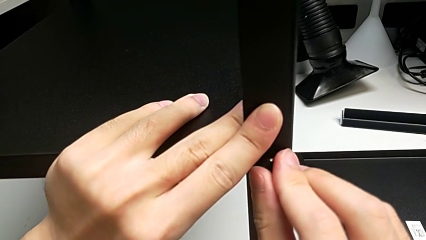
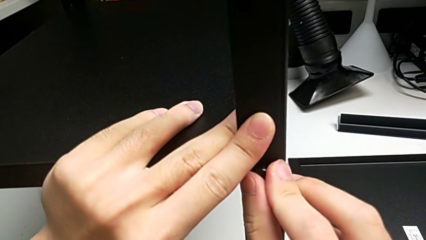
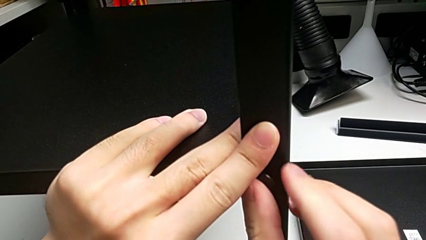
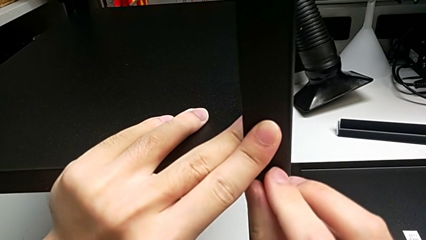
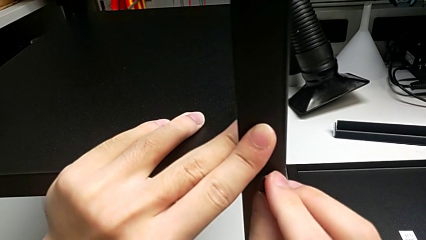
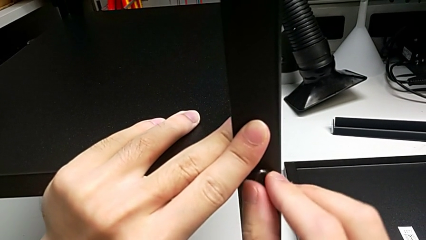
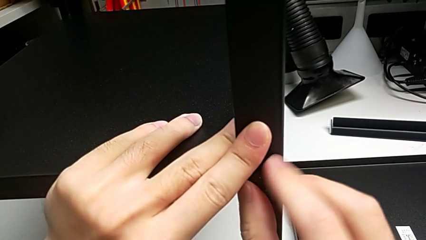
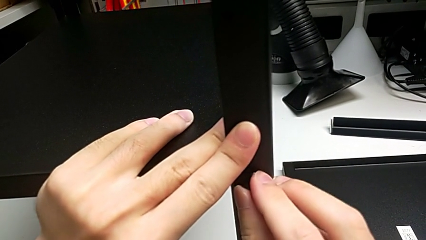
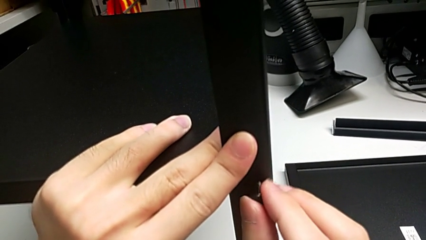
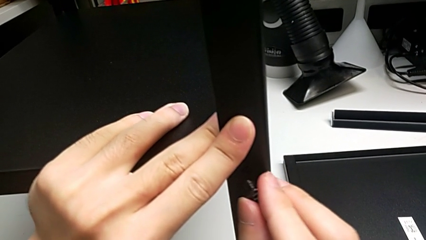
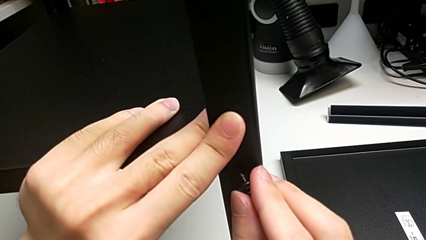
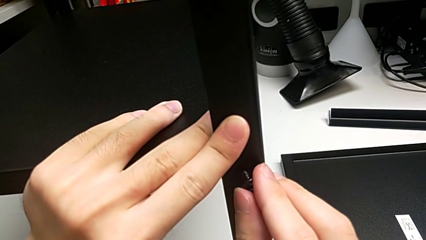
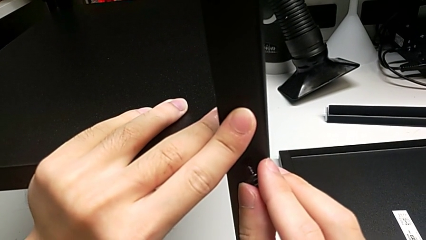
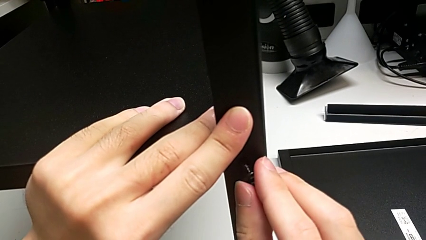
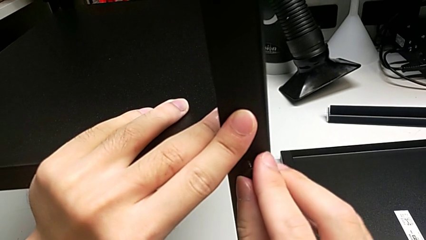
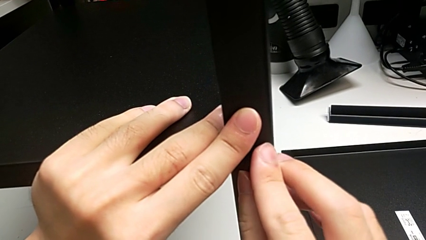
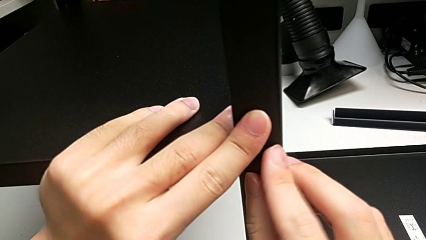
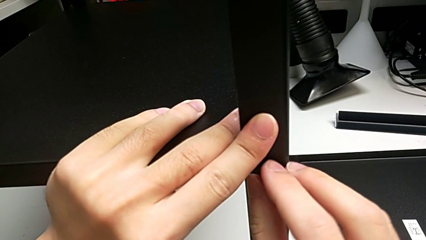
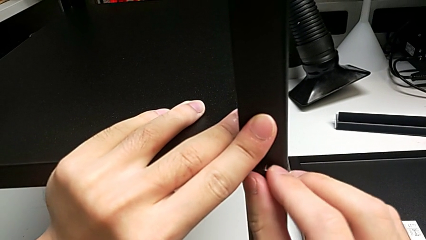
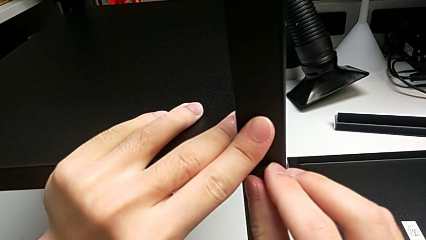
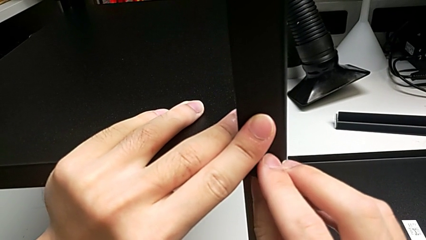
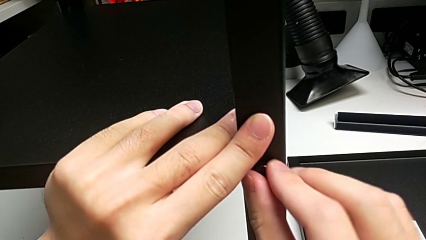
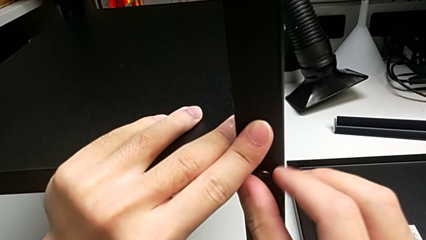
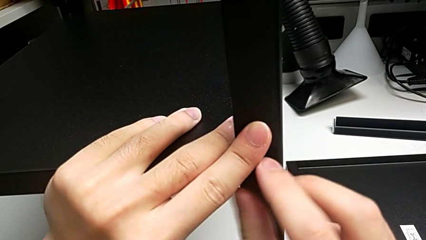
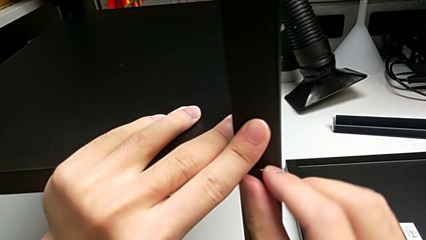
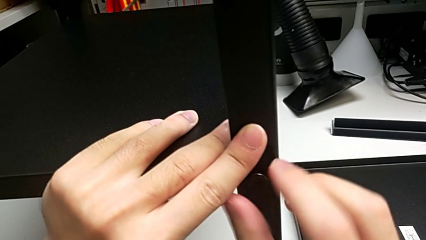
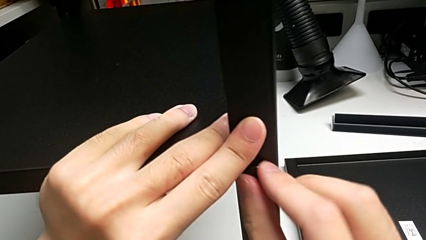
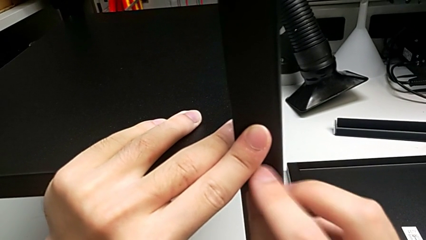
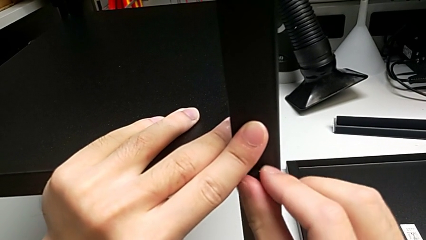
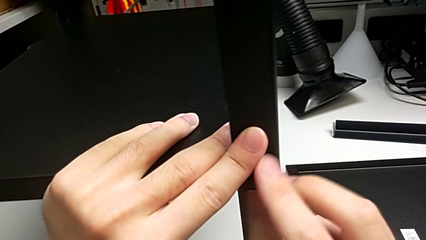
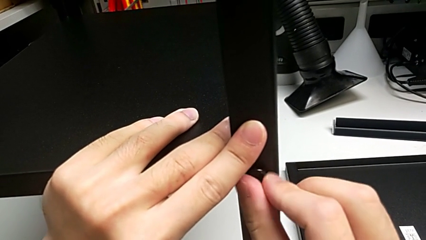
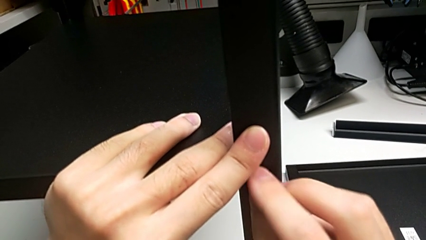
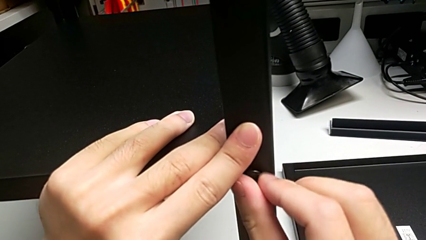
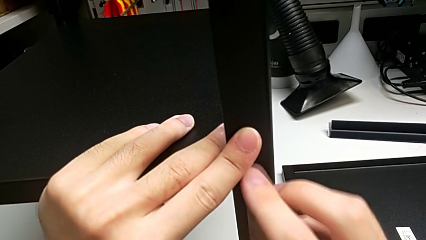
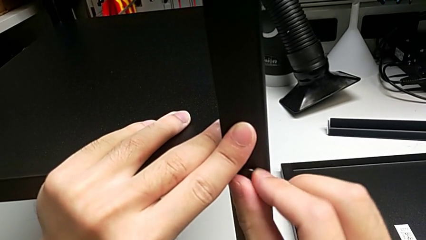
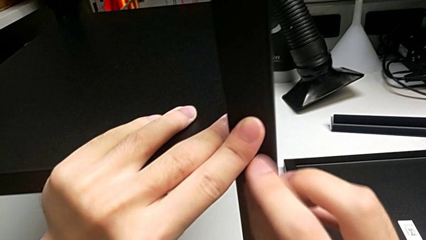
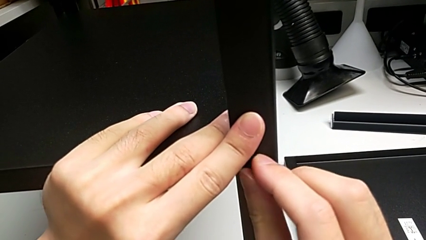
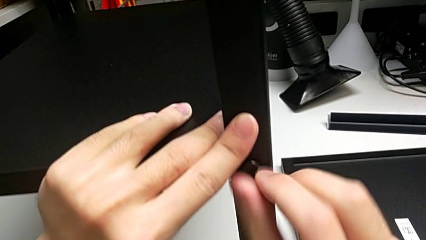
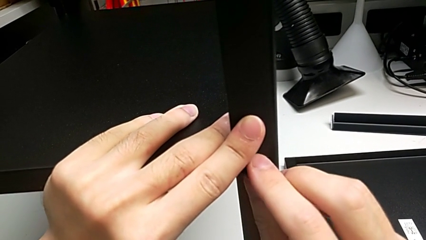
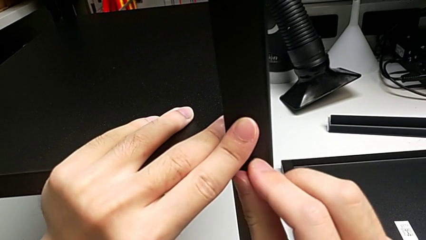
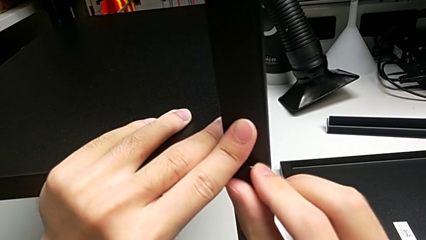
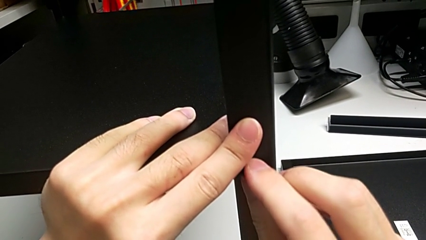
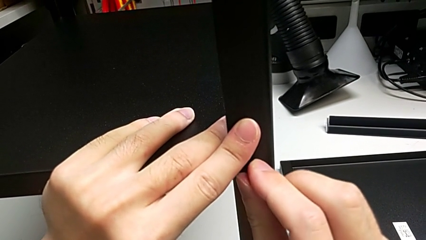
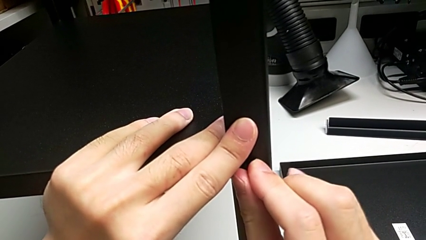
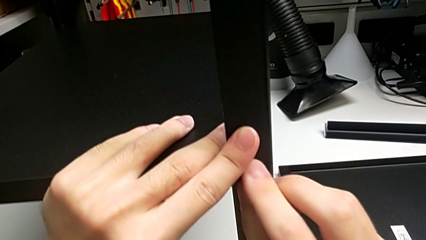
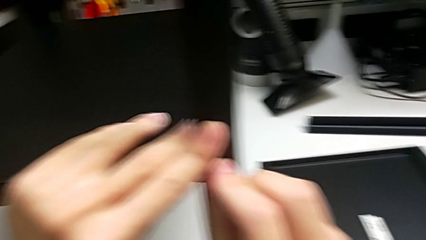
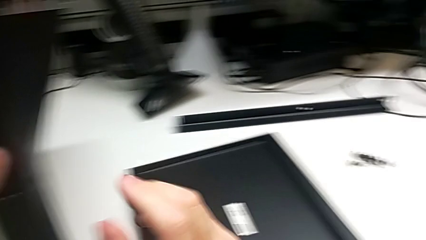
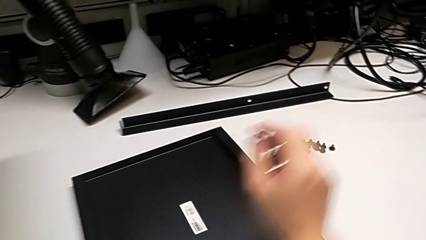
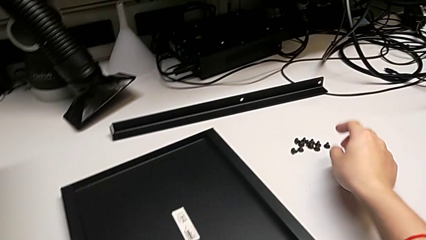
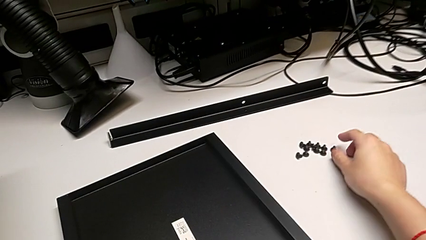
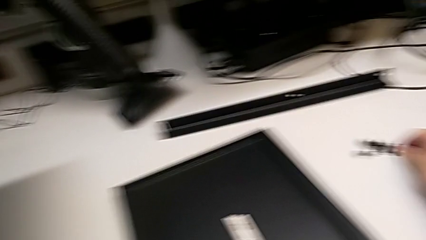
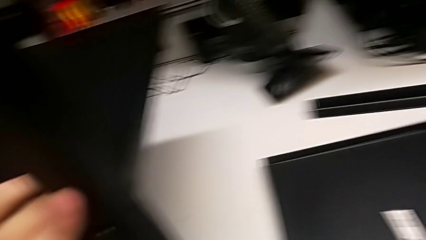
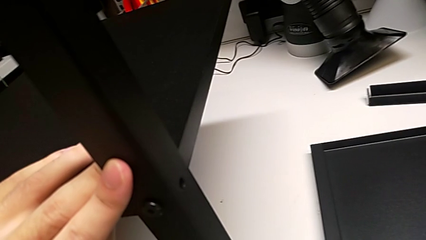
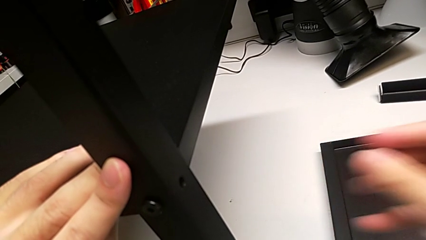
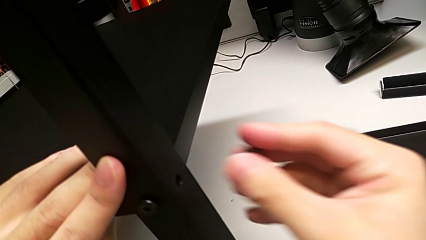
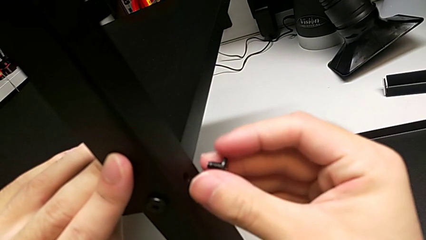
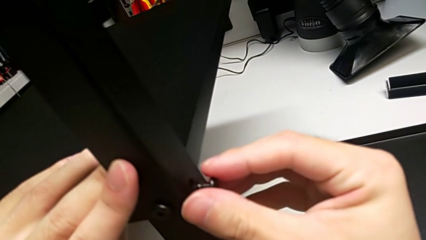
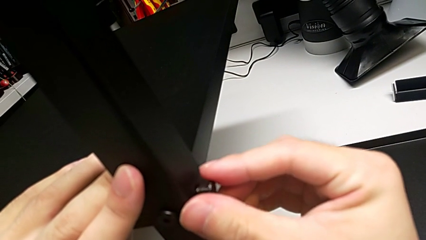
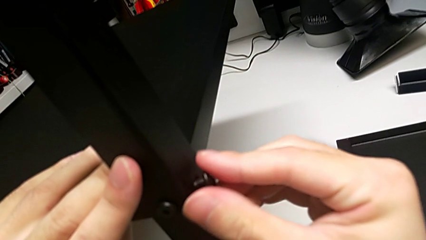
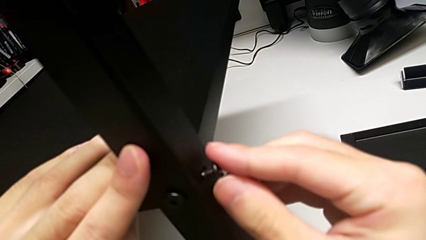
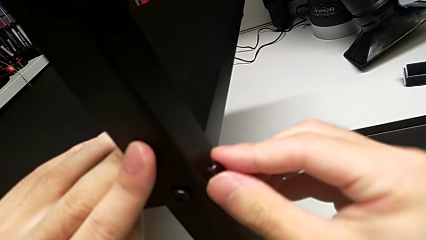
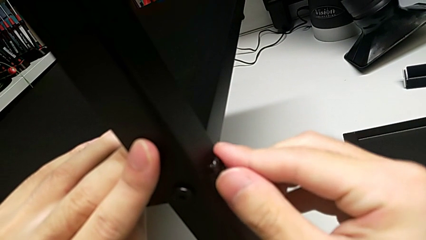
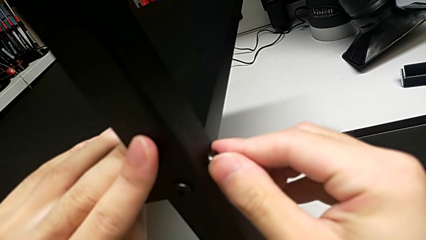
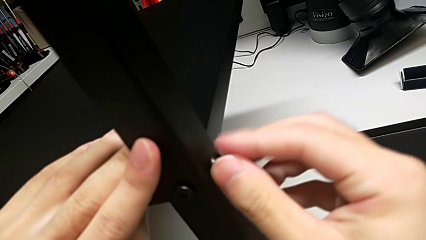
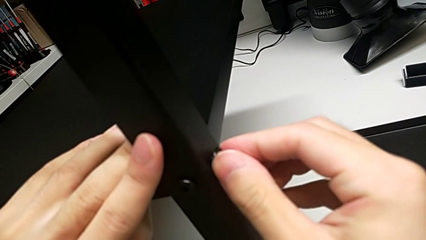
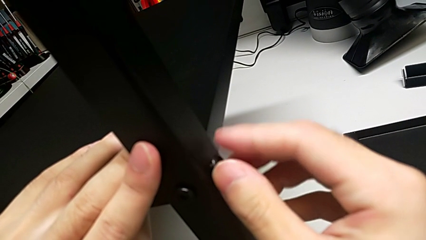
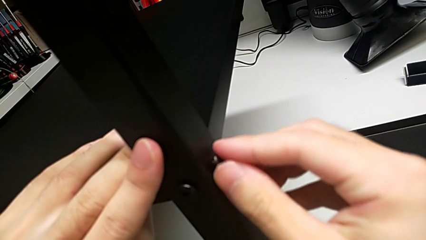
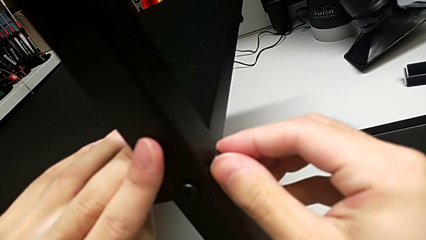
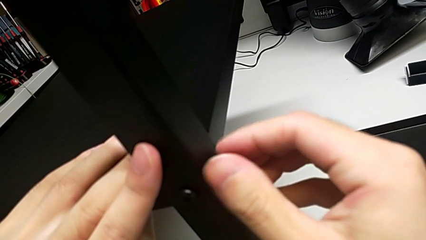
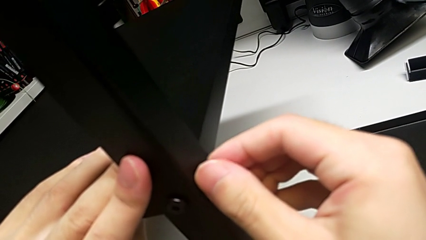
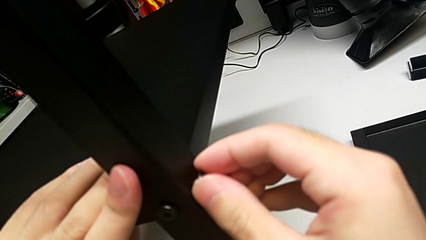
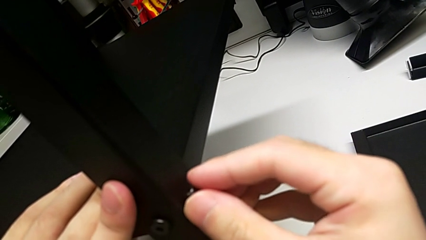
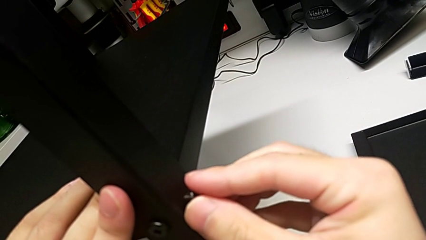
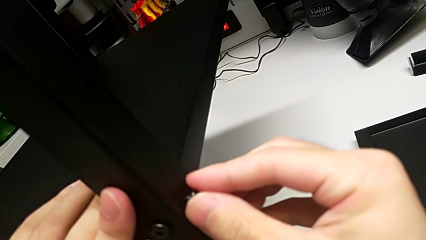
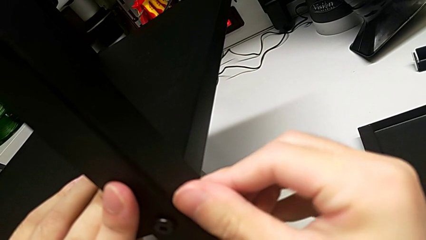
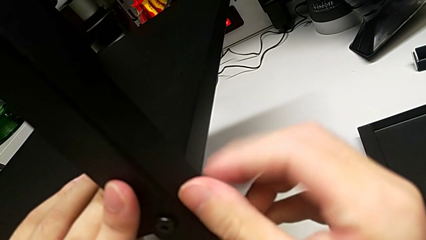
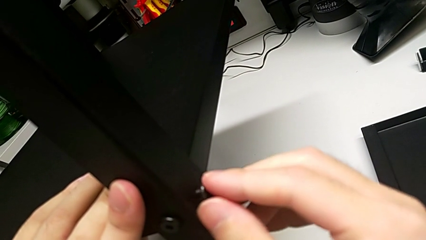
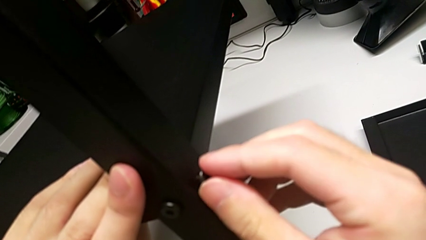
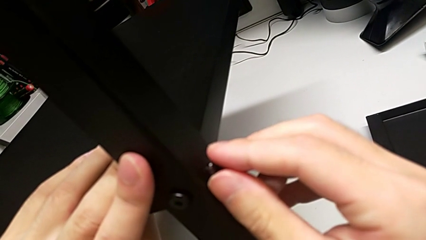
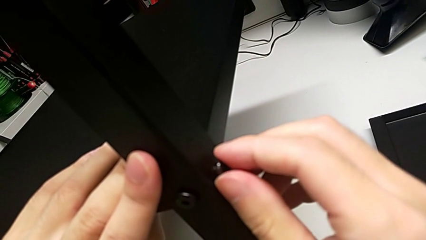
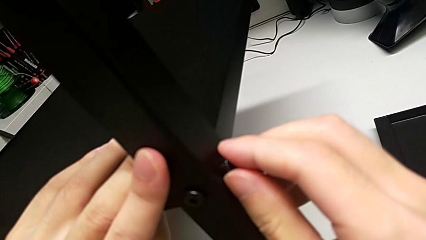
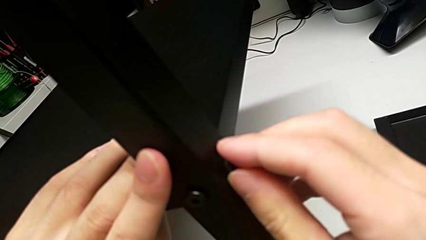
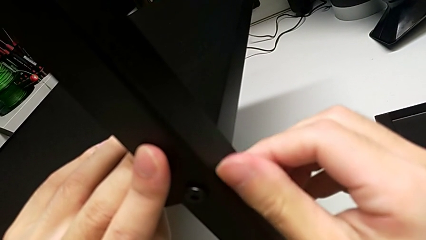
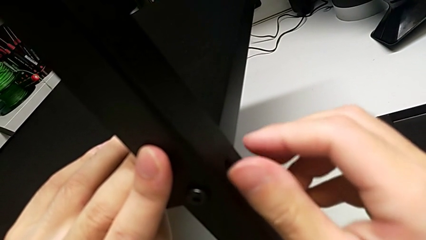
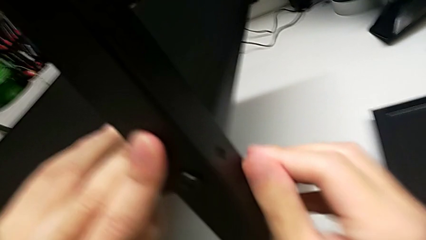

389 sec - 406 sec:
The camera wearer is screwing the third leg into place. They screw the first hex socket head, lift the second hex socket head, insert it twice and screw it.
